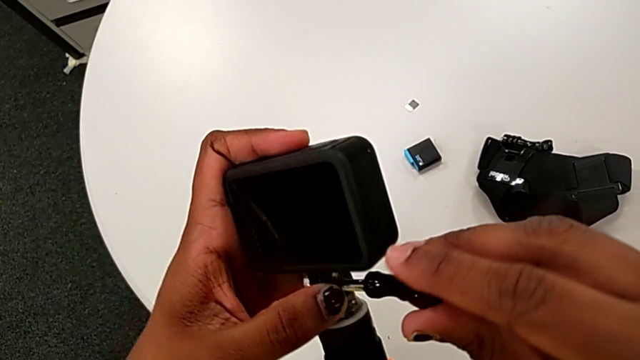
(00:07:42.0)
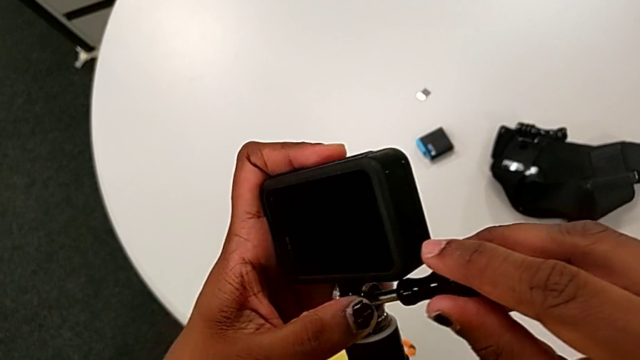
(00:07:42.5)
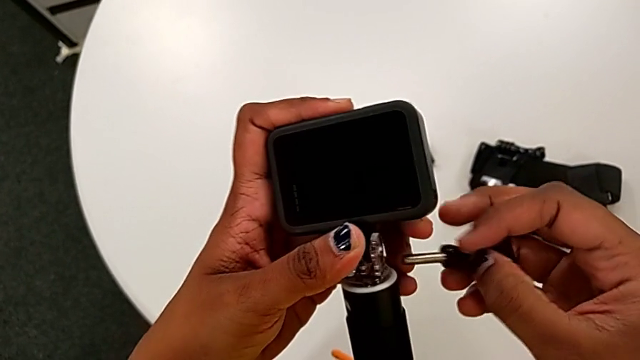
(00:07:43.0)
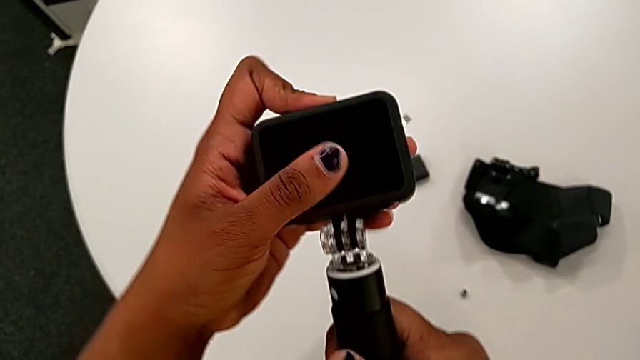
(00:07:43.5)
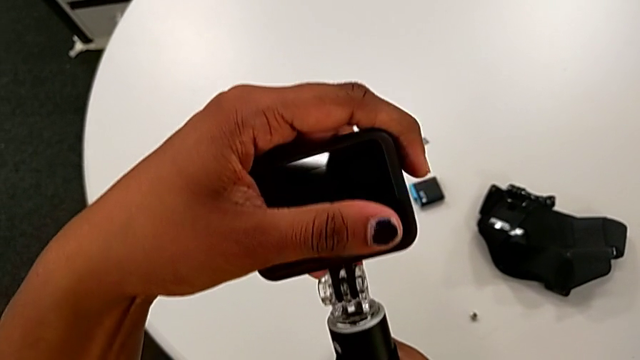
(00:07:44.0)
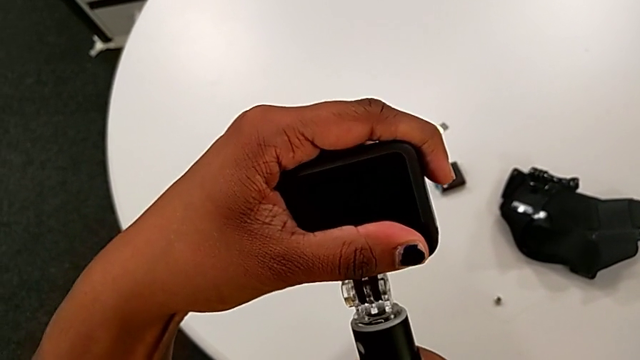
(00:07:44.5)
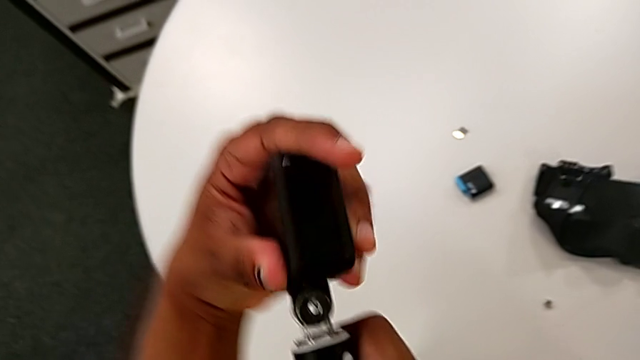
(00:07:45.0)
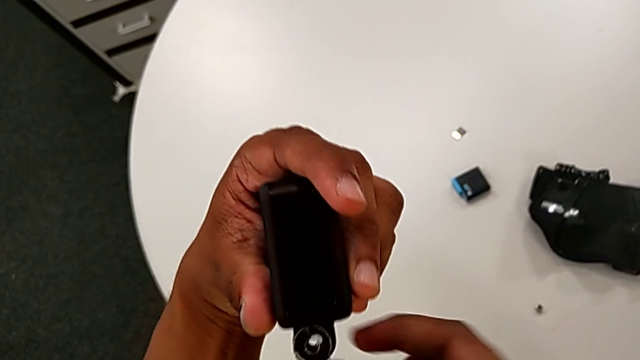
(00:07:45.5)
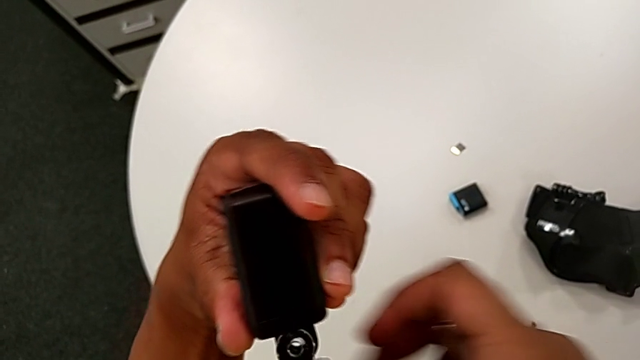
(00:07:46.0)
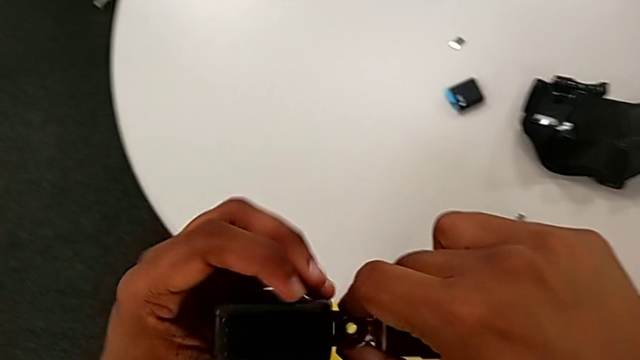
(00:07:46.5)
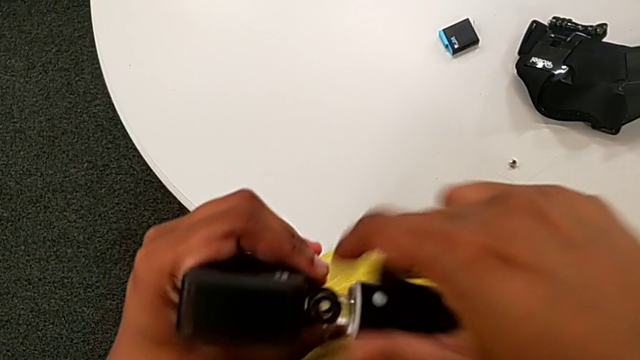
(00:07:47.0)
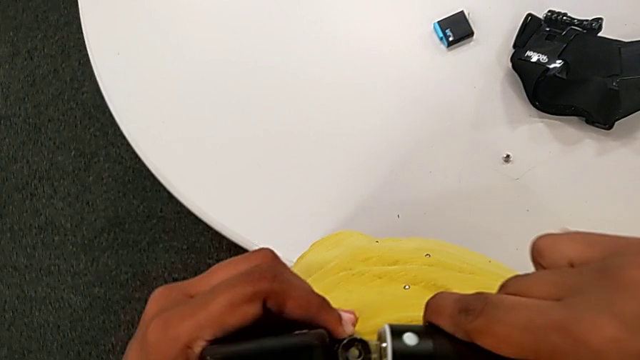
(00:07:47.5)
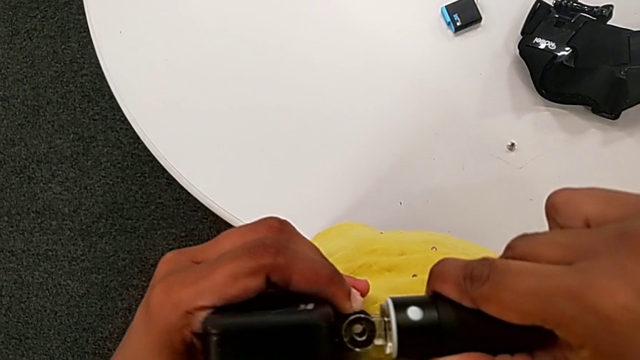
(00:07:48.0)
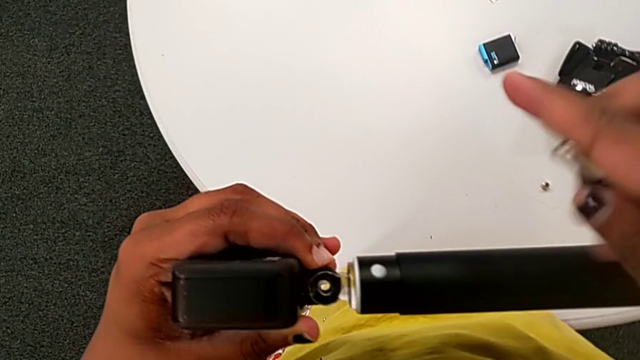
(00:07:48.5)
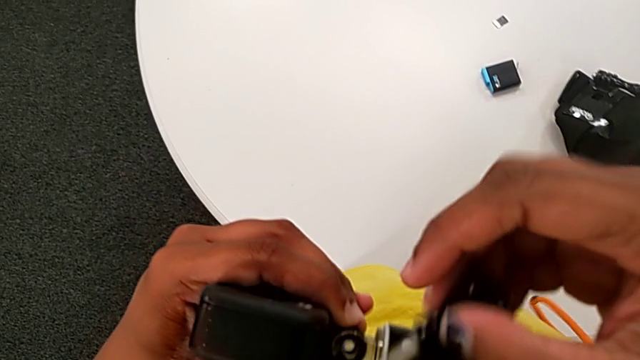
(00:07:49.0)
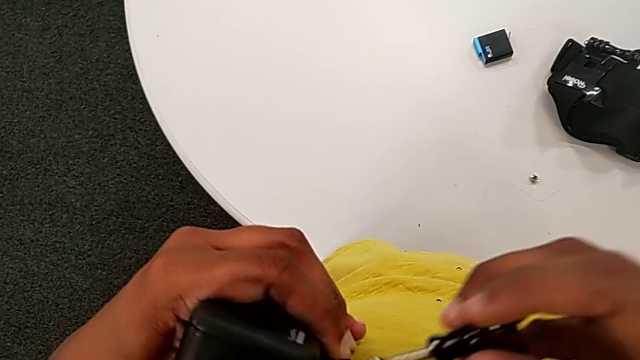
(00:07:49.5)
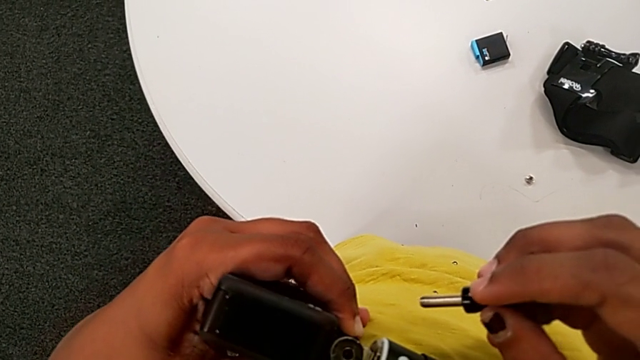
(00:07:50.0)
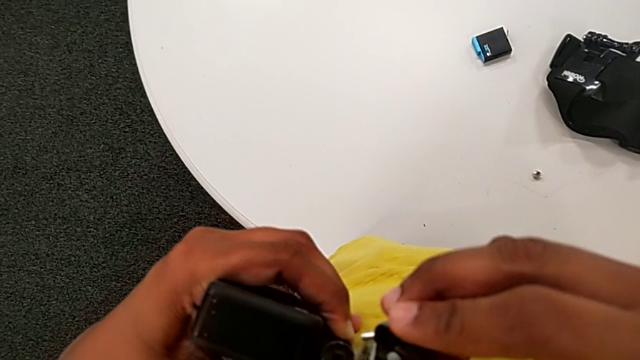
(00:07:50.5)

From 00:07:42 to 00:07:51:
The camera wearer is mounting the black handheld grip onto the GoPro. They align the GoPro and begin to screw the handheld grip.

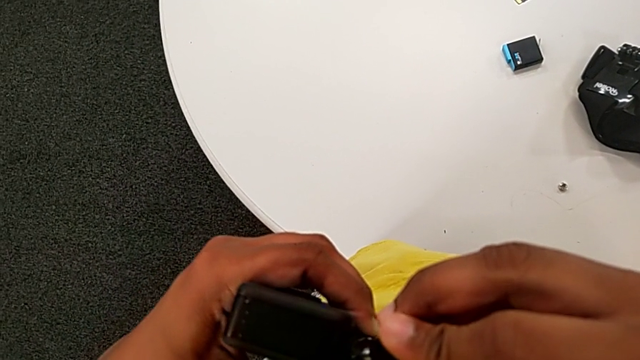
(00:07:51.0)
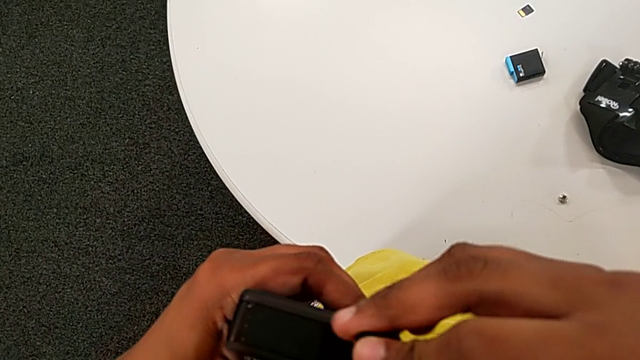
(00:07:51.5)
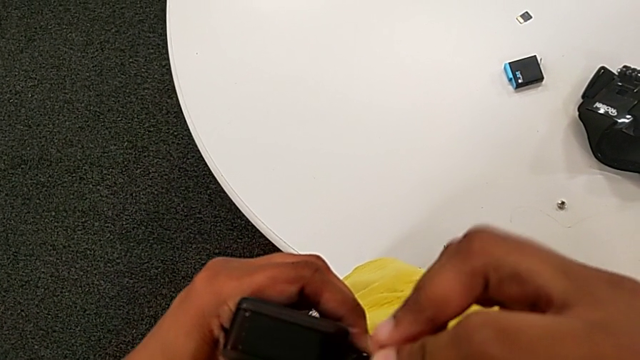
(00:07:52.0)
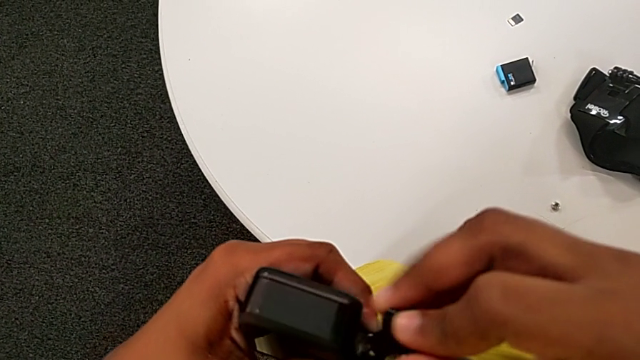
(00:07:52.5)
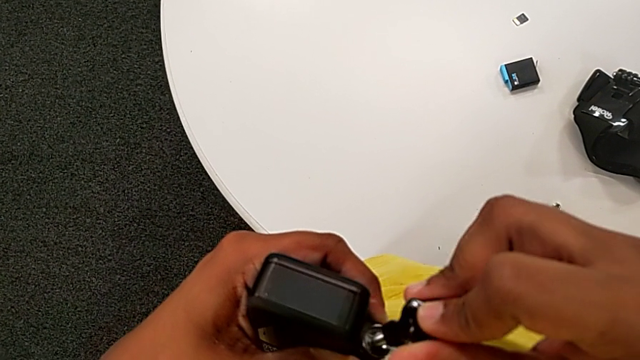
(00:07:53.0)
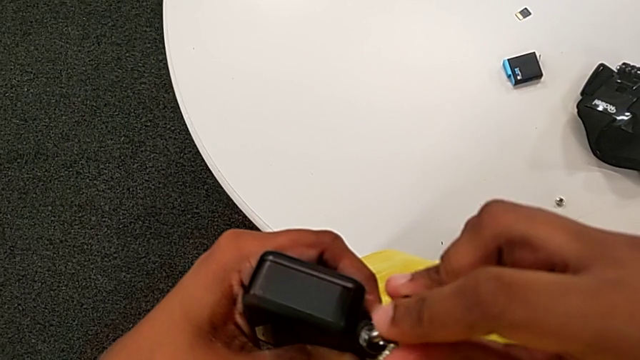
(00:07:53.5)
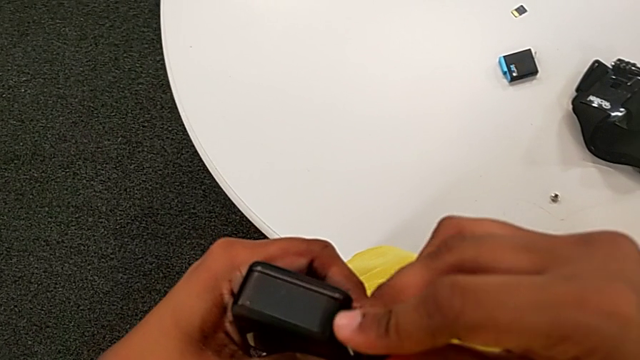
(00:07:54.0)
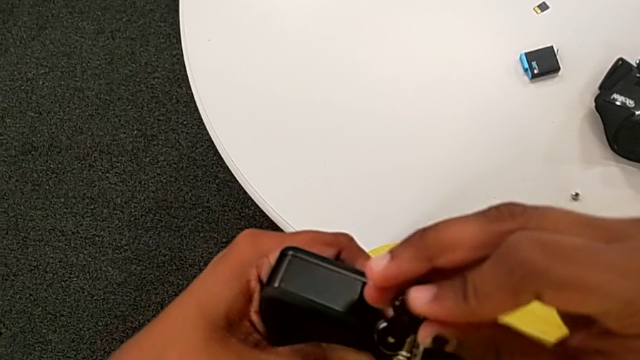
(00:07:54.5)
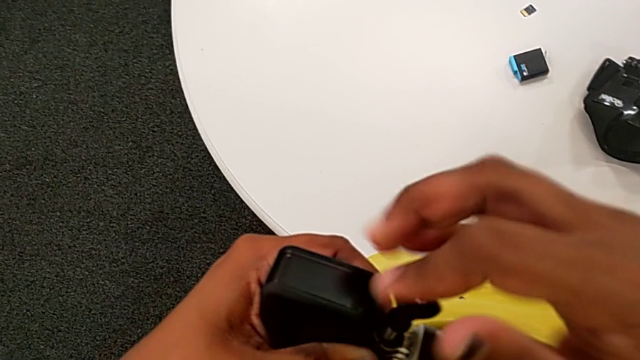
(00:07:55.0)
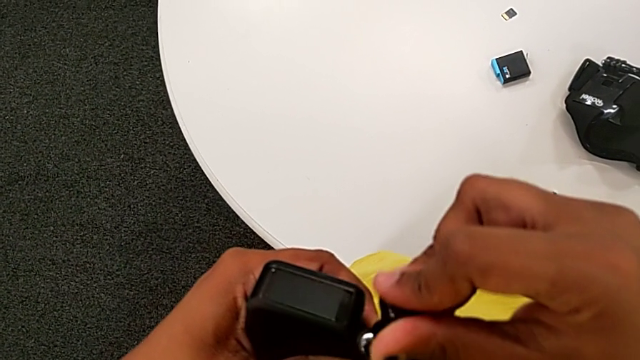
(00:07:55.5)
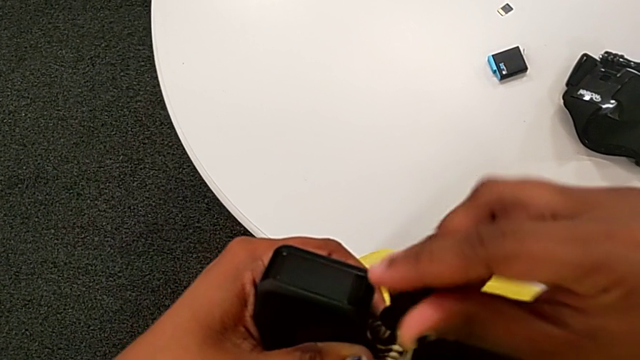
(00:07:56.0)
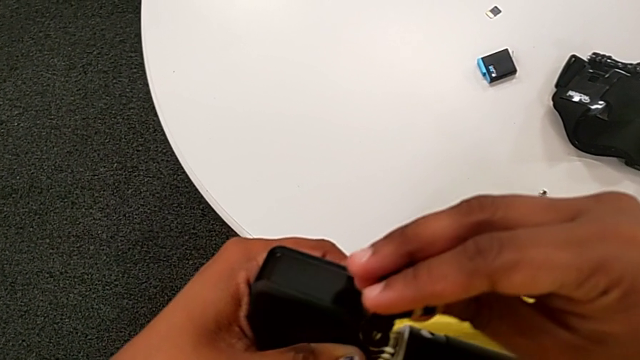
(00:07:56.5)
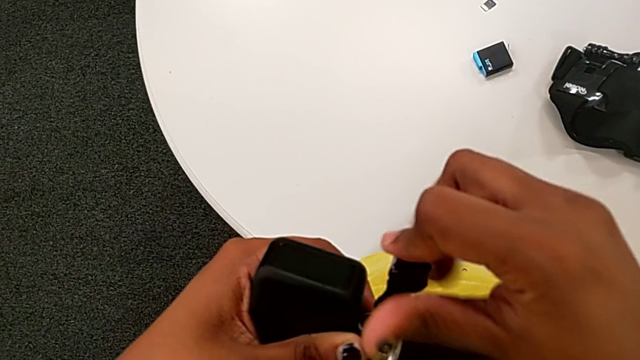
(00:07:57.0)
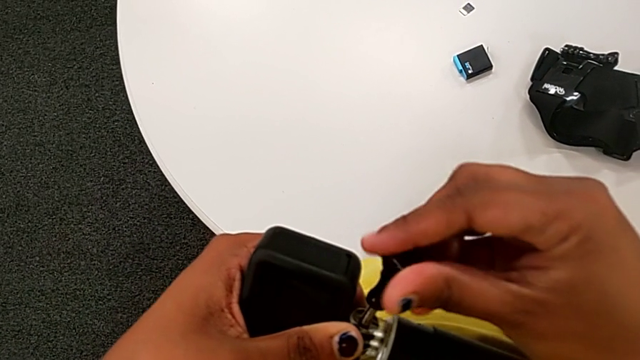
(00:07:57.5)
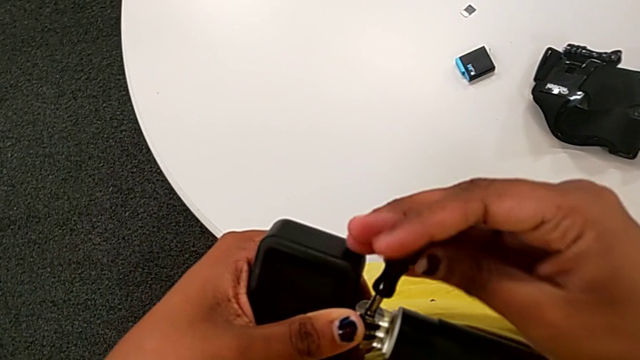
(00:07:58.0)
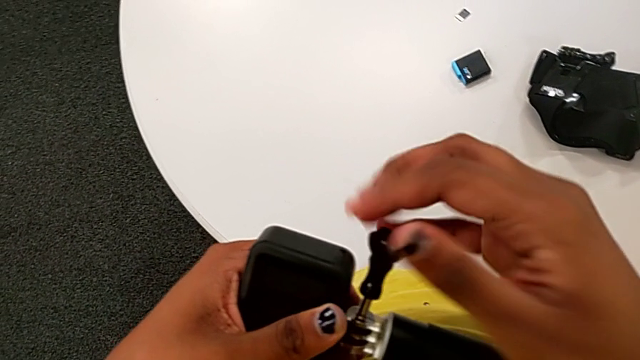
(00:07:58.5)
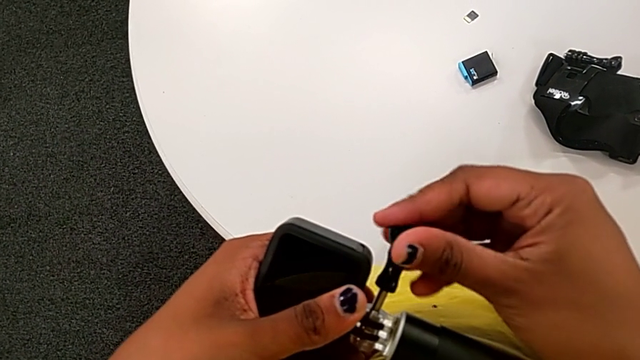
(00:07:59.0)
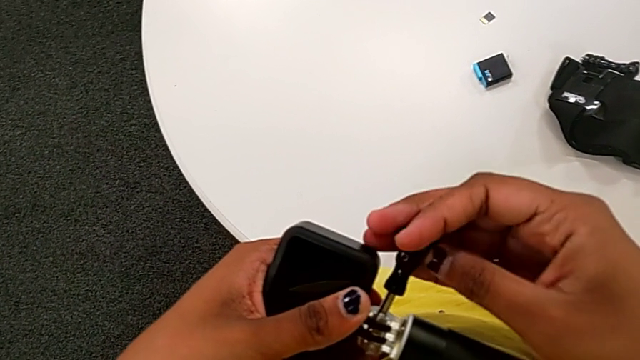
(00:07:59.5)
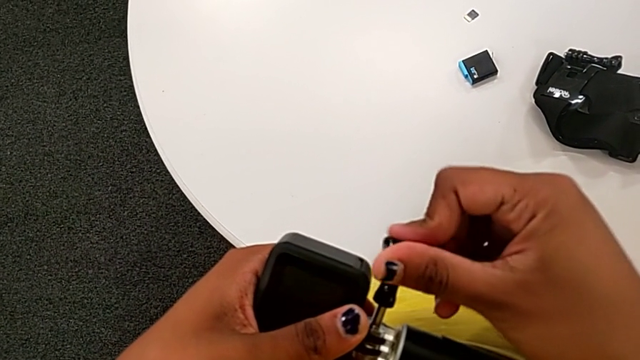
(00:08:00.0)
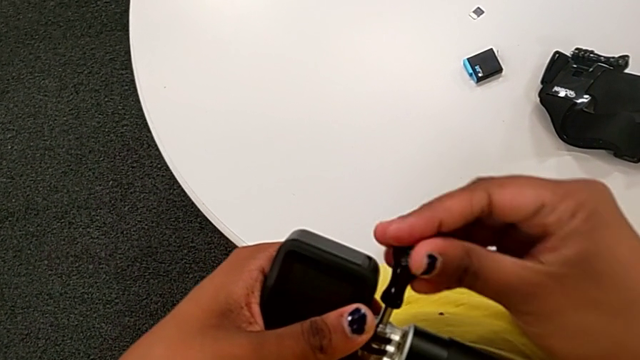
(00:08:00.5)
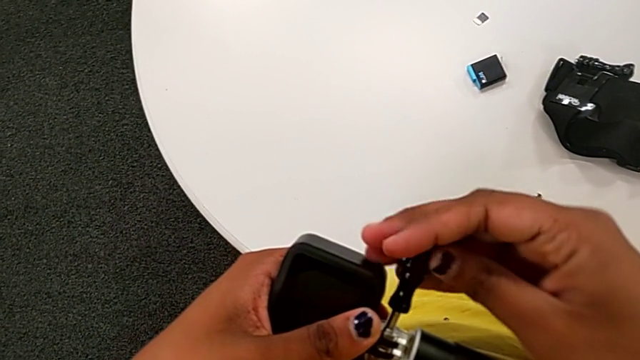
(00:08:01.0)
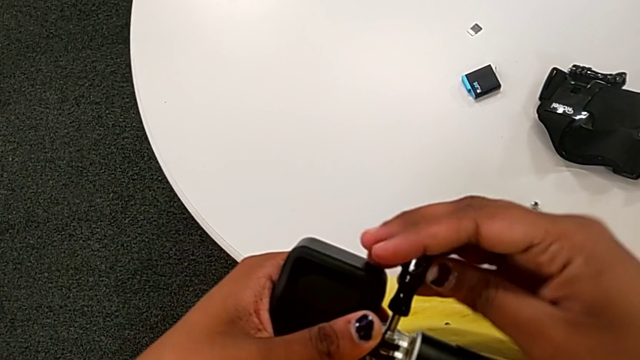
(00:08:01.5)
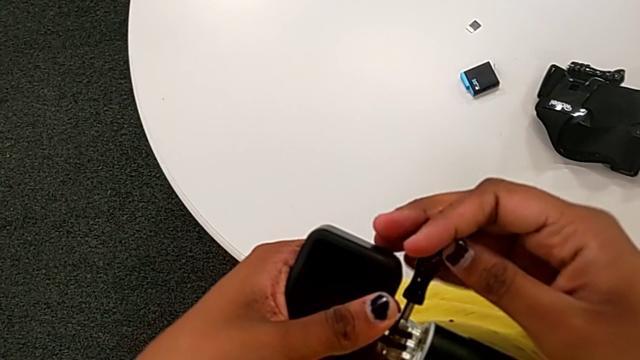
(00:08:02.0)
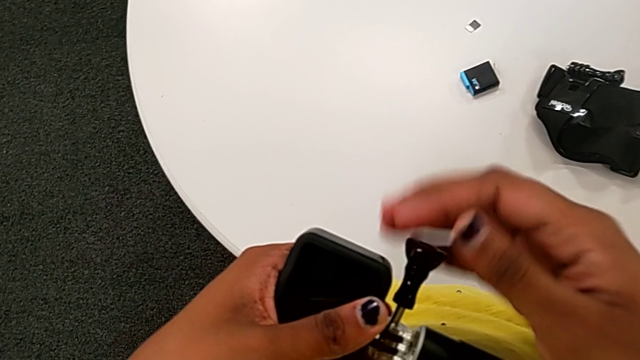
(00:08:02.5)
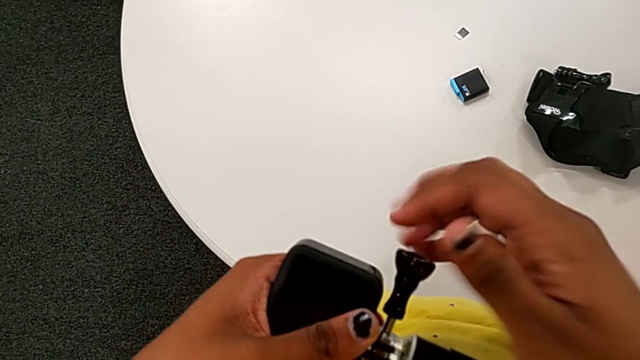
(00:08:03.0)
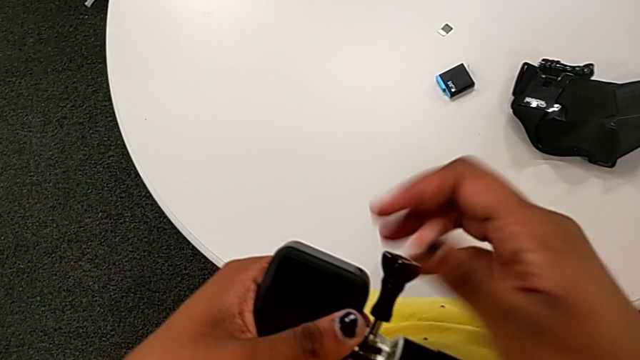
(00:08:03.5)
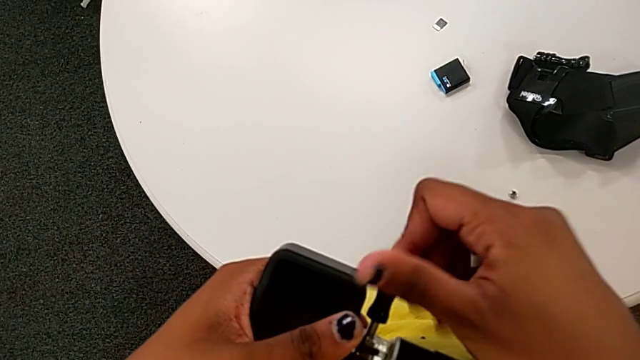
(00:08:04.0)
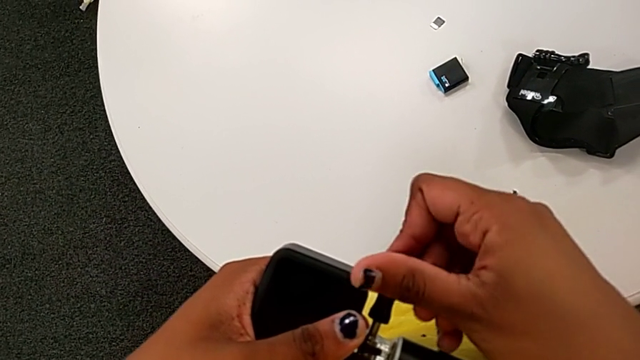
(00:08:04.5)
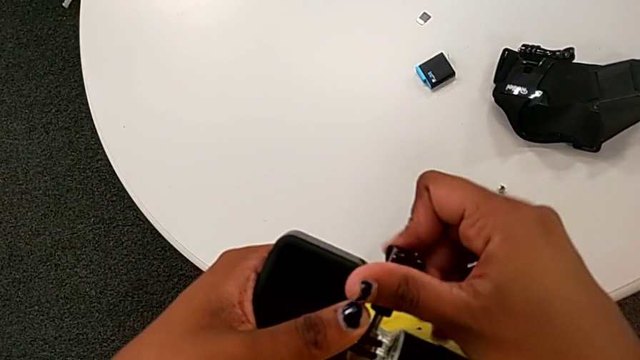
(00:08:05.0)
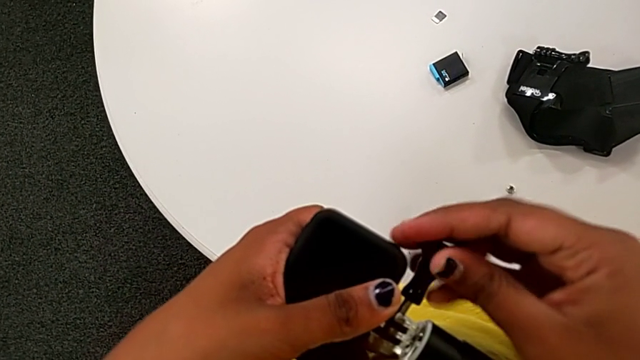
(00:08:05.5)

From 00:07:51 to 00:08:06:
The camera wearer is mounting the black handheld grip onto the GoPro. They keep screwing the handheld grip.
